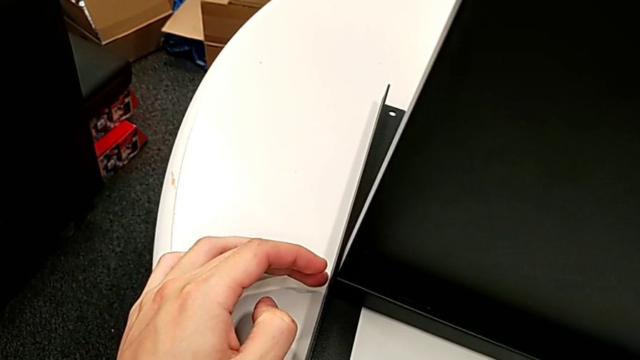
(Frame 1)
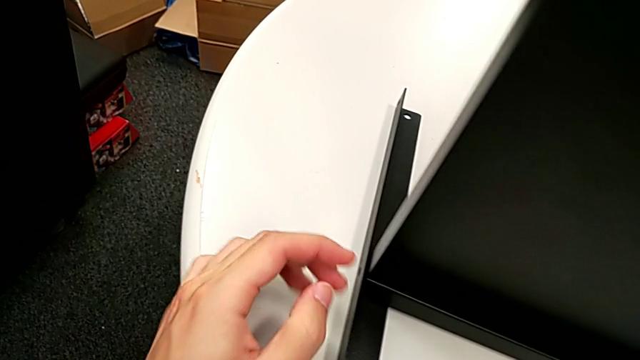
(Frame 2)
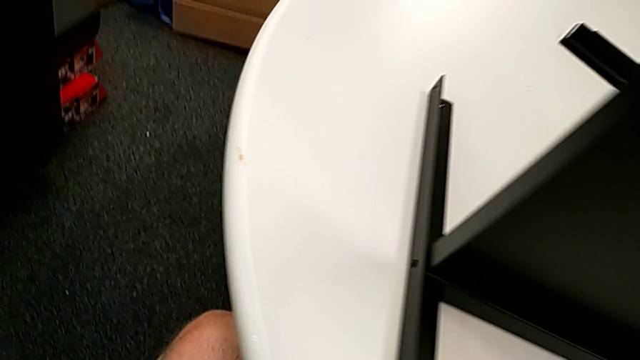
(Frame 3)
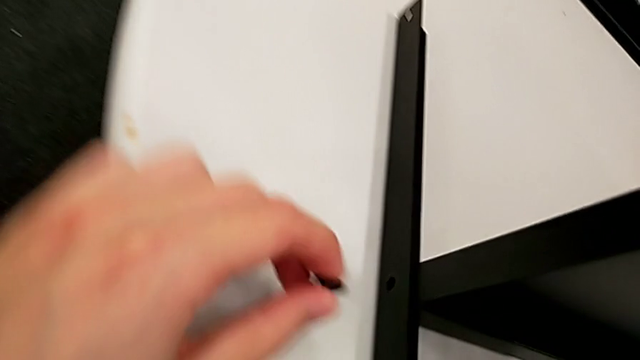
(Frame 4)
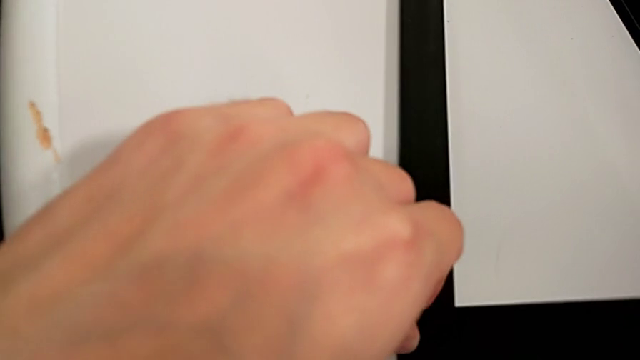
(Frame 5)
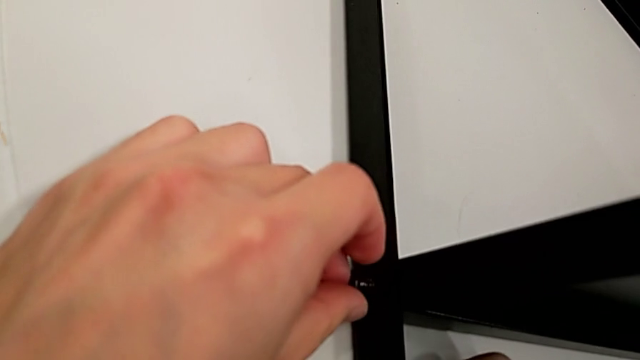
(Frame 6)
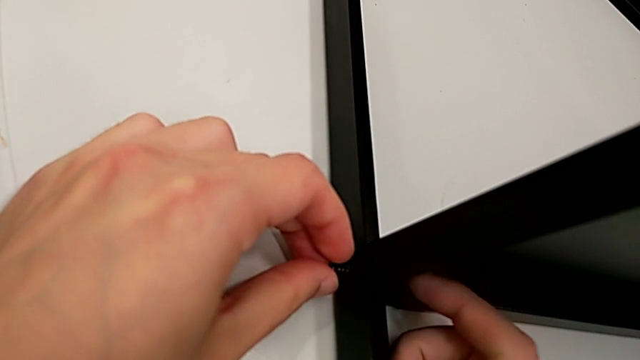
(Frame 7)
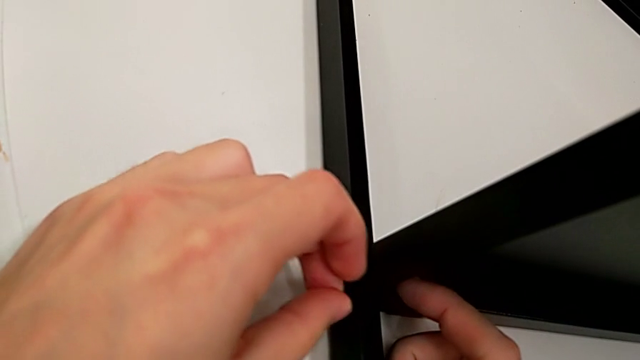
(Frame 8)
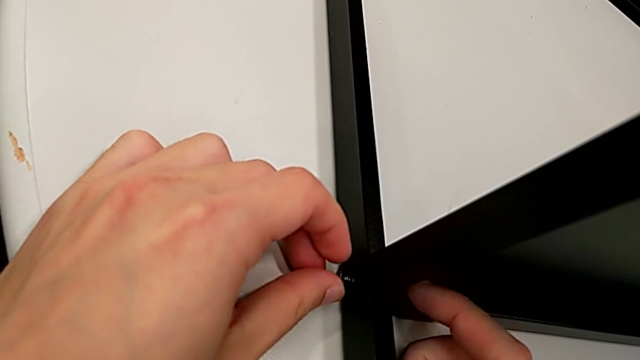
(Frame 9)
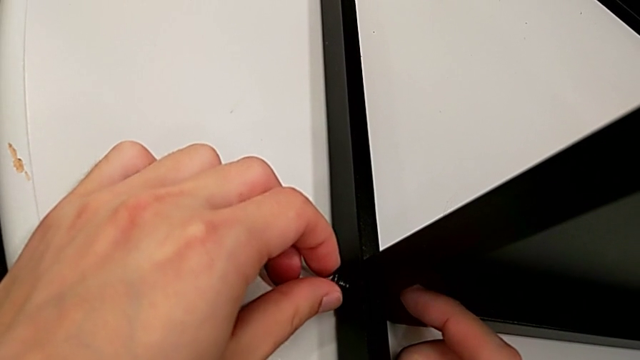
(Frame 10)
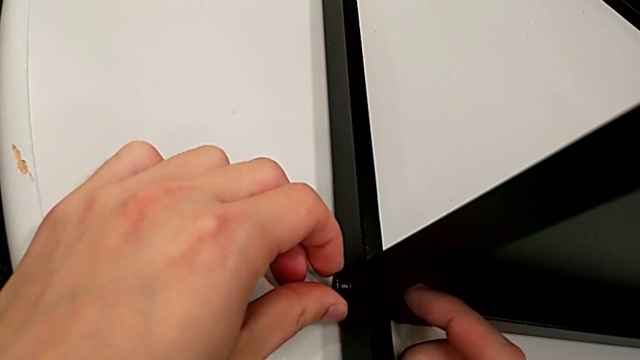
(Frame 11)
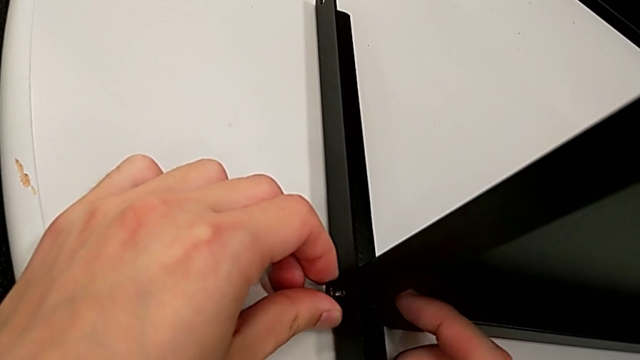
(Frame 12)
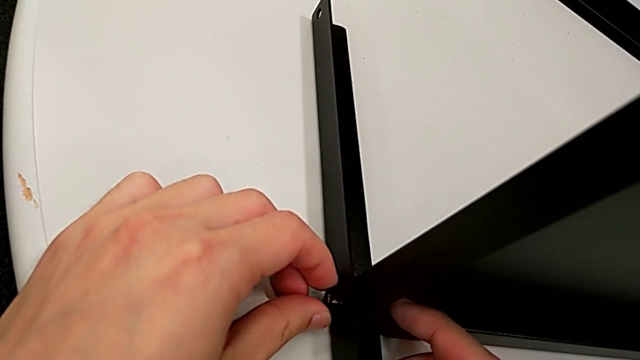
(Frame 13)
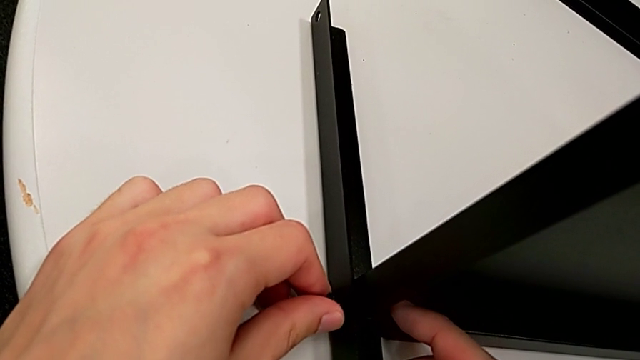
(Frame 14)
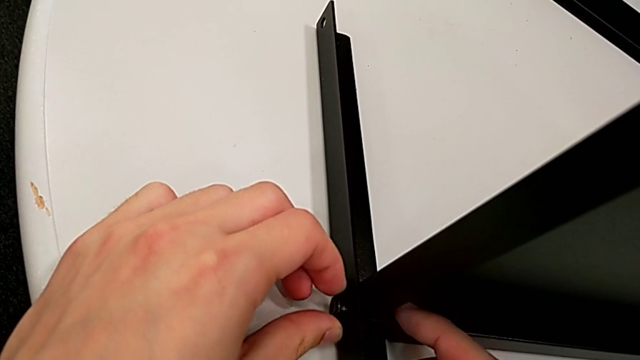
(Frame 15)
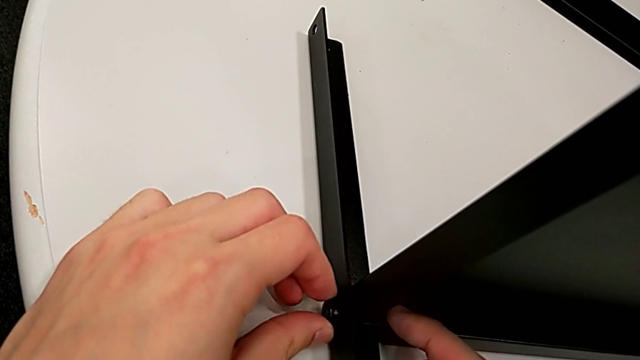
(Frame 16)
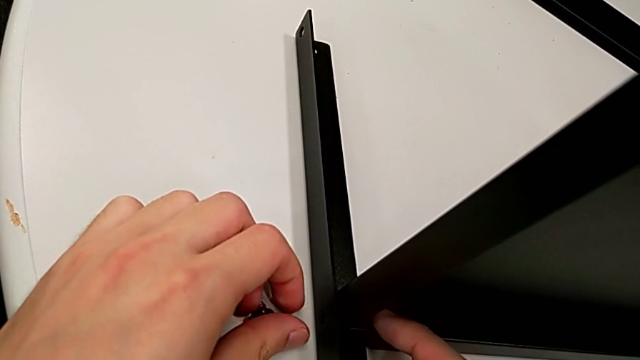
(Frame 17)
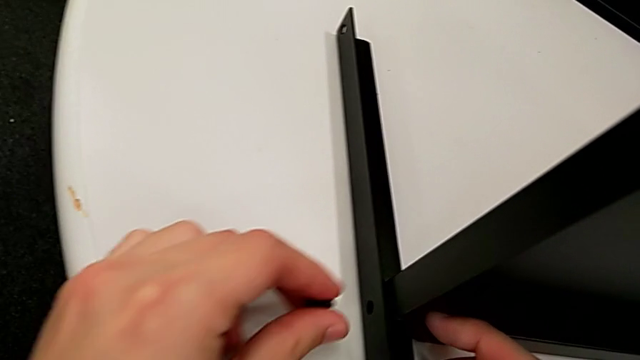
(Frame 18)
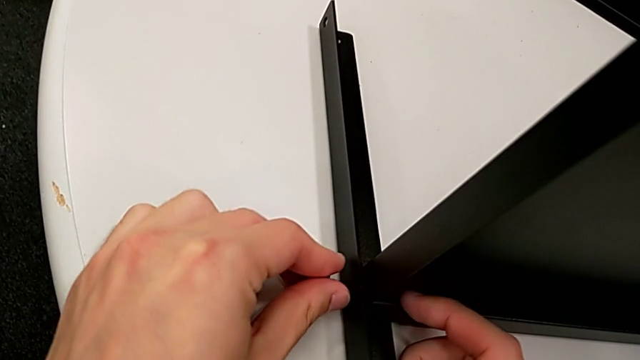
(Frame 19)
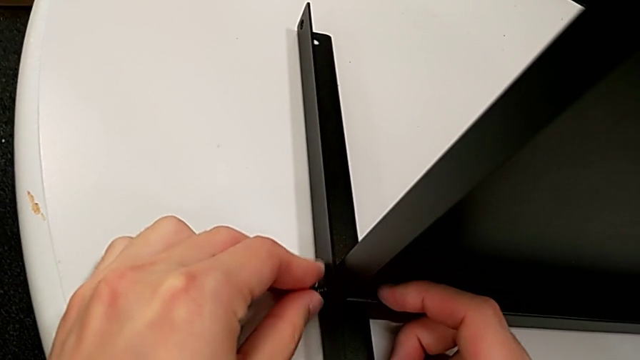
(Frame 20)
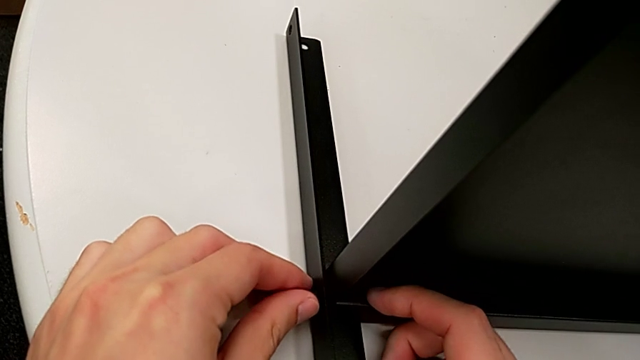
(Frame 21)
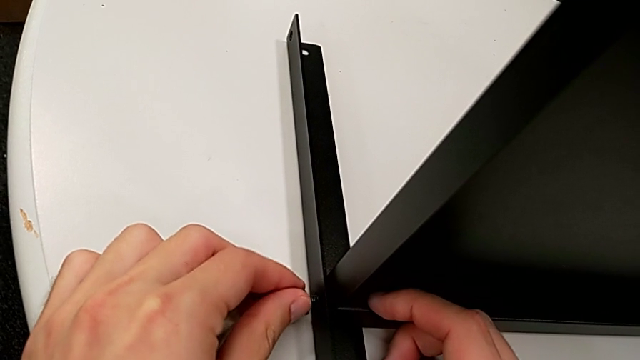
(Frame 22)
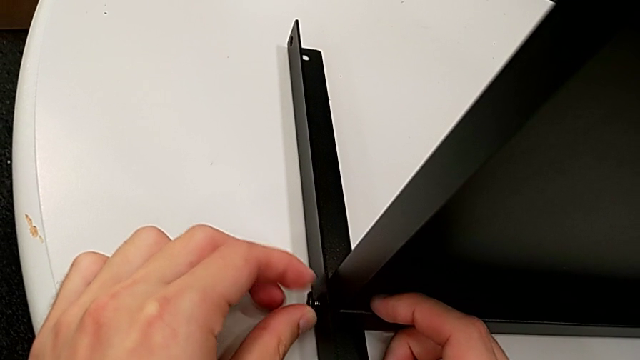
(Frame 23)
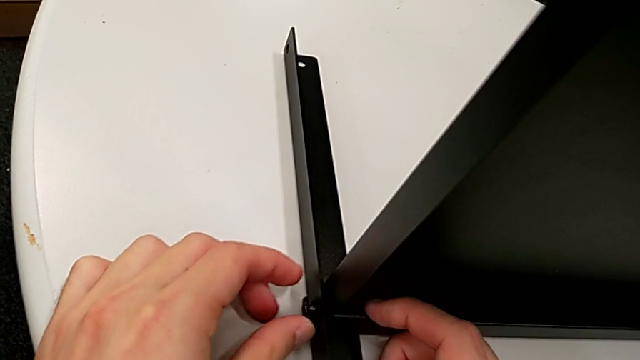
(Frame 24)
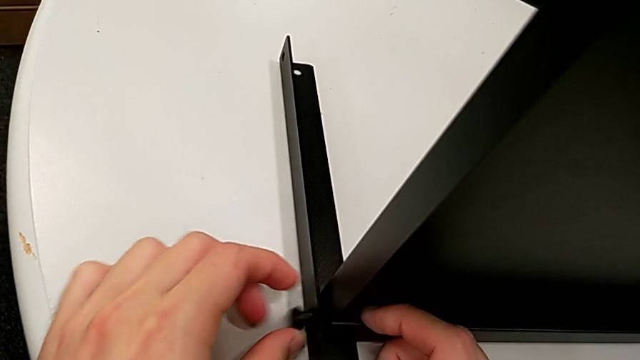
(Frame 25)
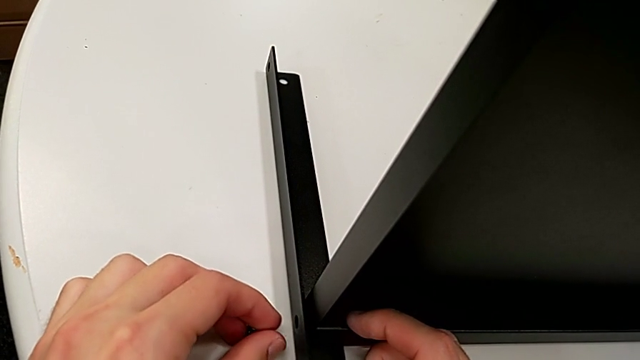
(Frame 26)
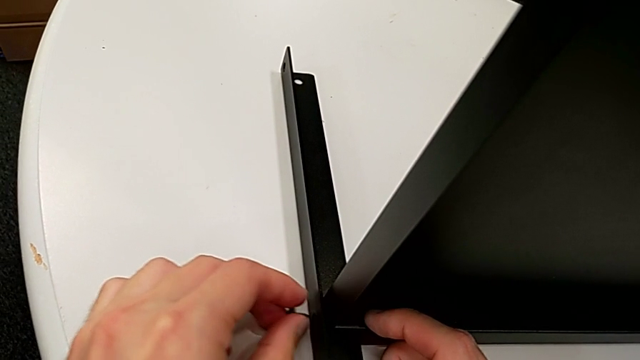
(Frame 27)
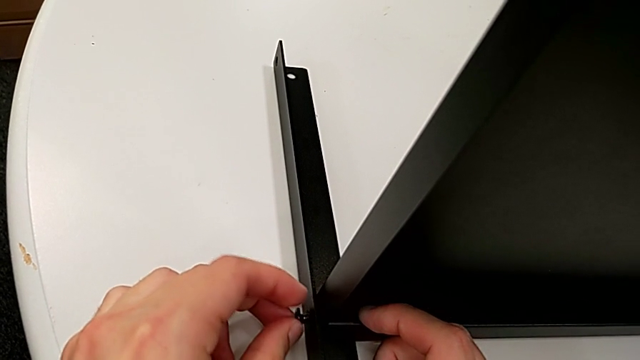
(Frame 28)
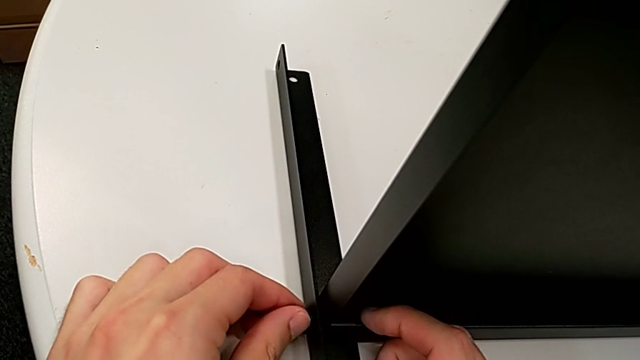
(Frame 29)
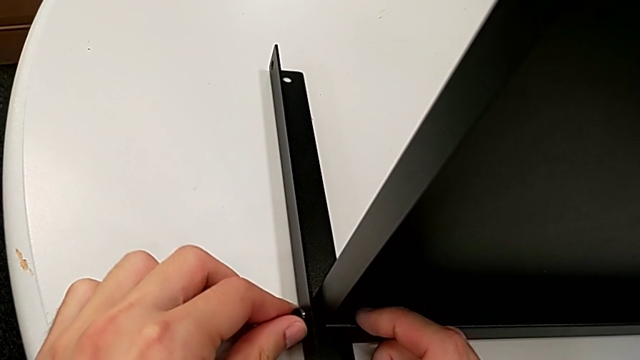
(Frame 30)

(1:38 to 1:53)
The camera wearer is screwing the second leg to the bottom tray. They grab the hex socket head twice, insert it and begin to align it.

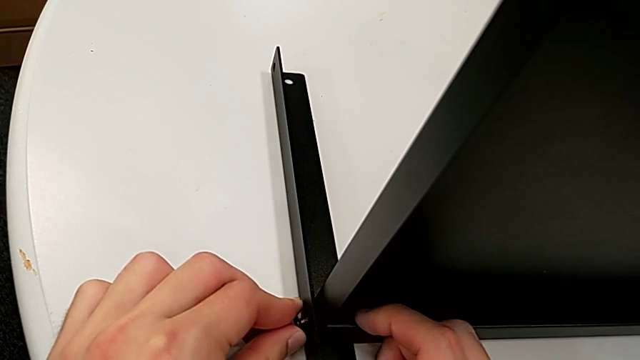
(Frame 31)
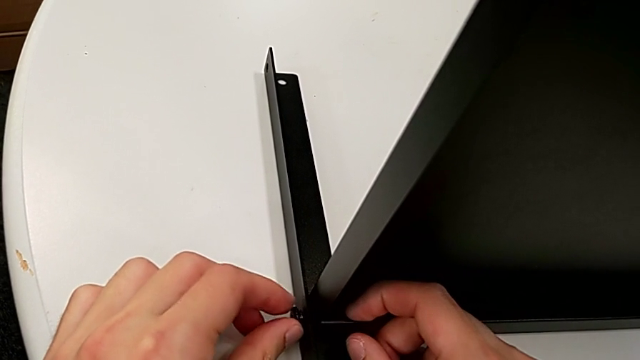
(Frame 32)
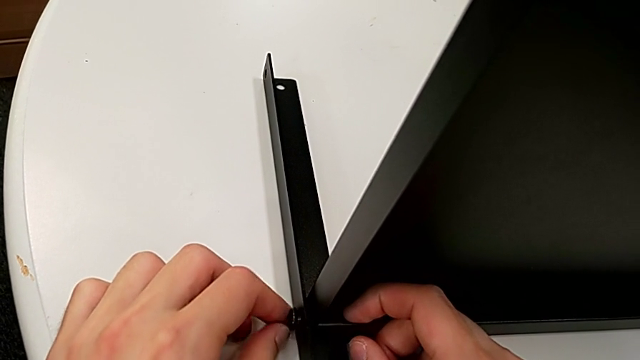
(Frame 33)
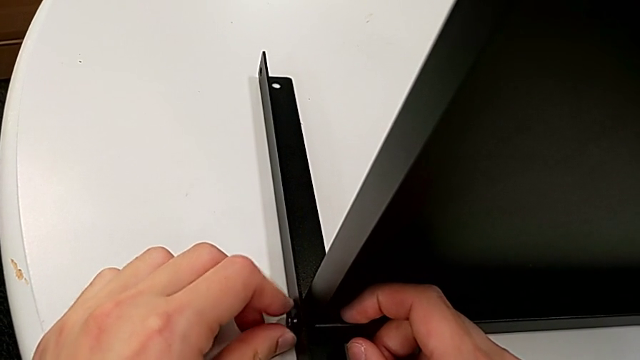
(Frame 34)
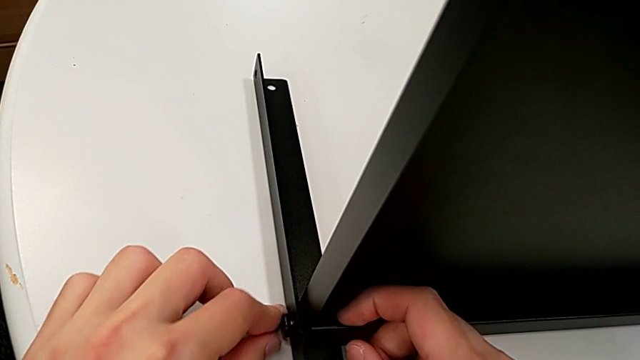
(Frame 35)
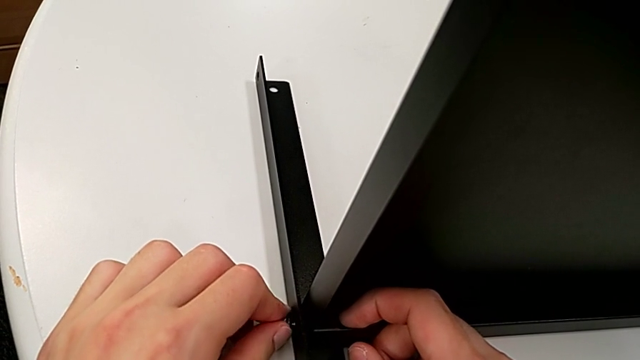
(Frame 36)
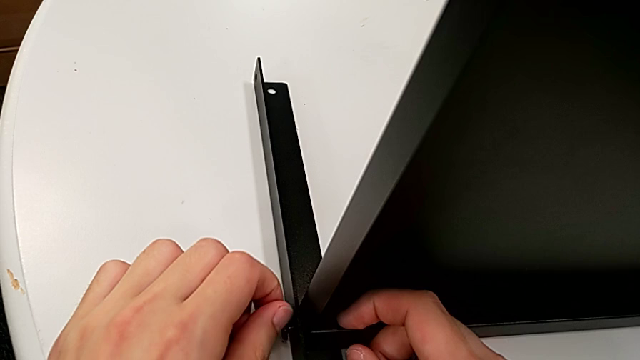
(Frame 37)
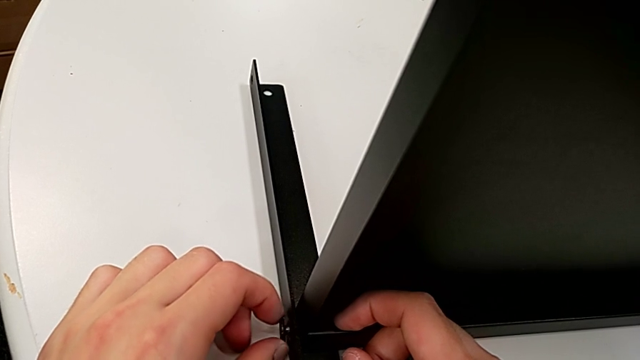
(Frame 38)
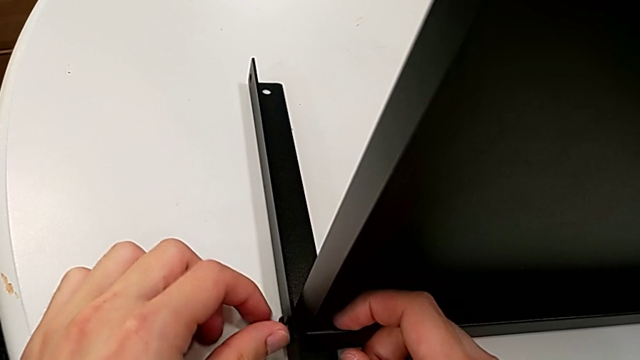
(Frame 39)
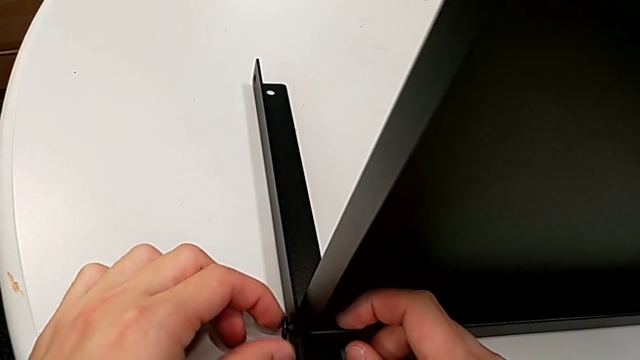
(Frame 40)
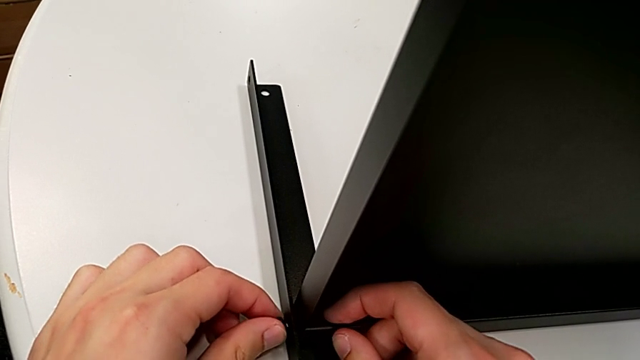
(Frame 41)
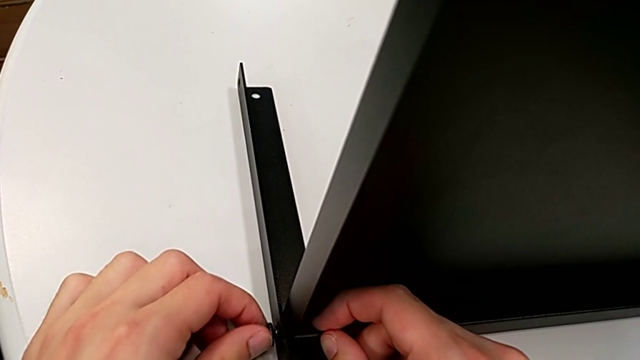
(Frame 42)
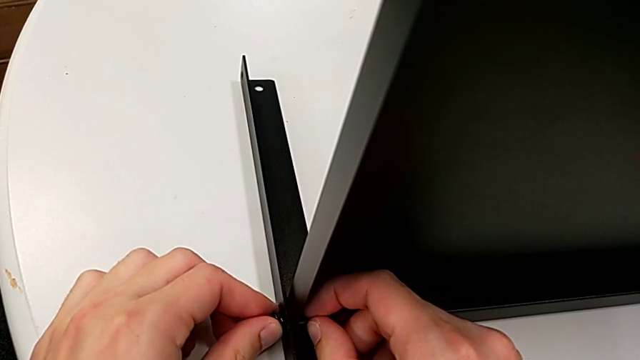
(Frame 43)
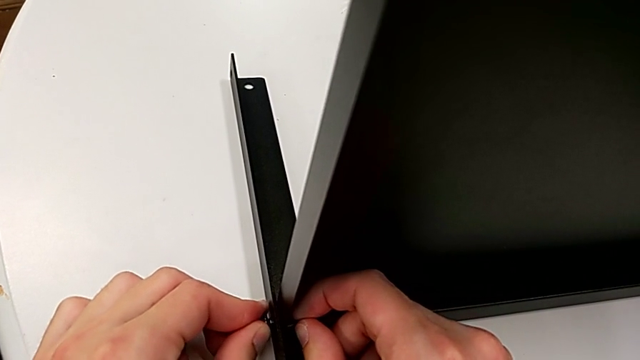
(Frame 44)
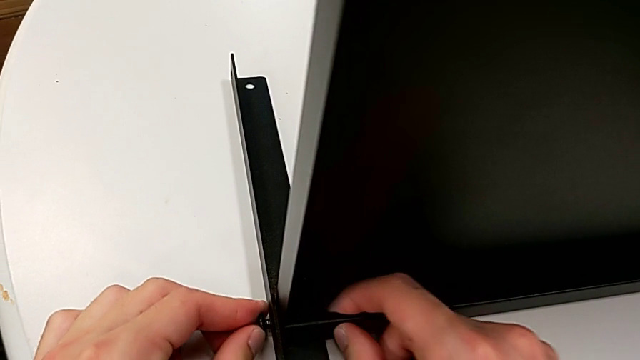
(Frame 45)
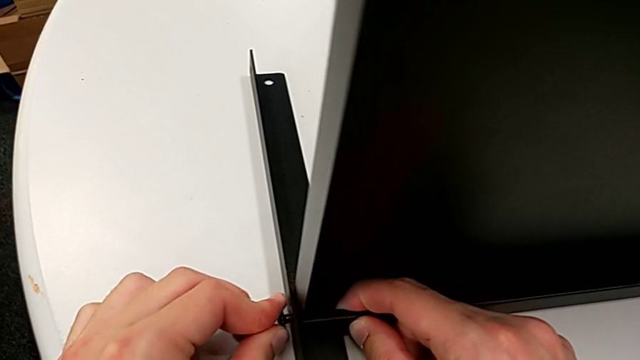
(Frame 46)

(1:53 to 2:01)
The camera wearer is screwing the second leg to the bottom tray. They keep aligning the hex socket head and begin to screw it.
